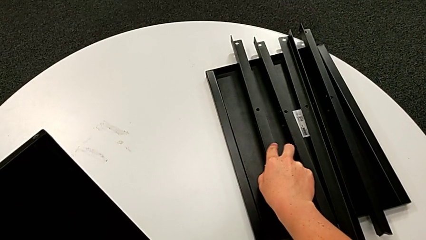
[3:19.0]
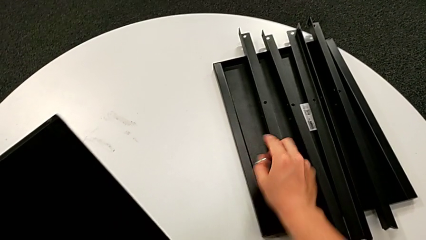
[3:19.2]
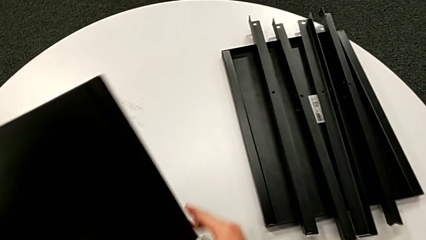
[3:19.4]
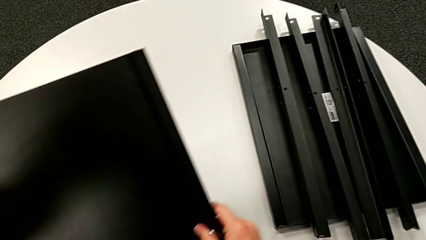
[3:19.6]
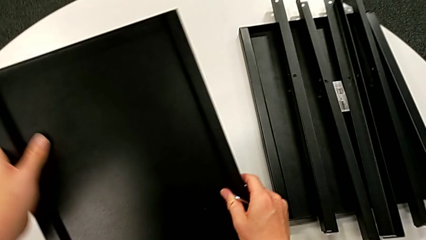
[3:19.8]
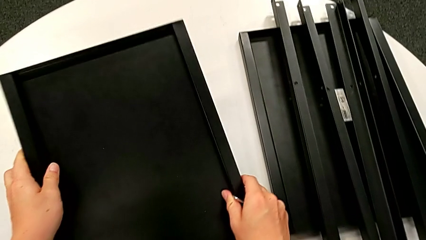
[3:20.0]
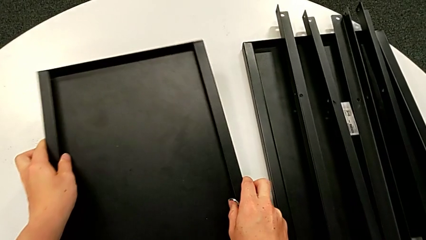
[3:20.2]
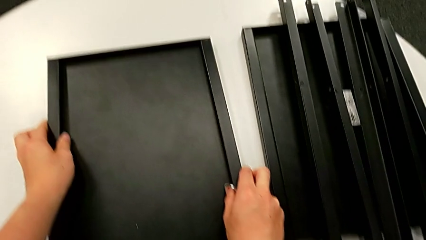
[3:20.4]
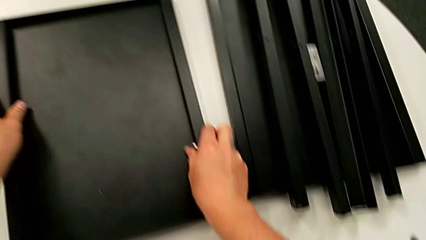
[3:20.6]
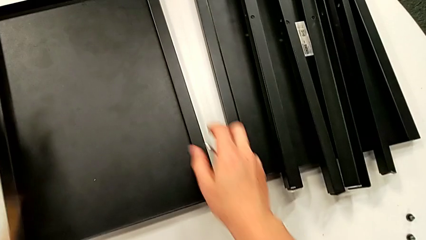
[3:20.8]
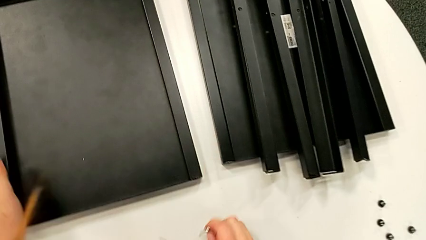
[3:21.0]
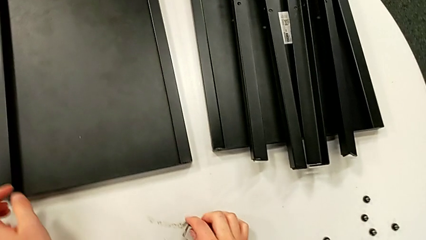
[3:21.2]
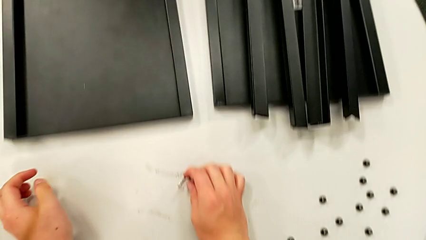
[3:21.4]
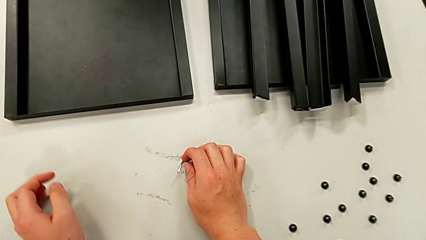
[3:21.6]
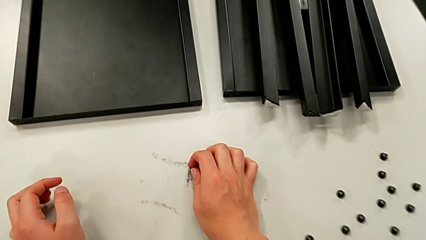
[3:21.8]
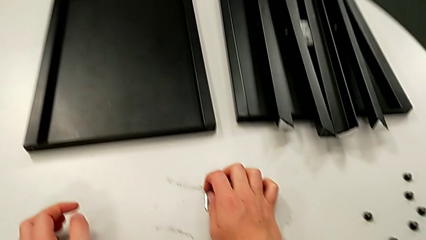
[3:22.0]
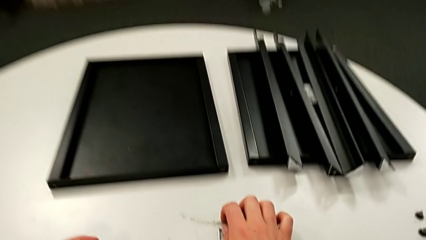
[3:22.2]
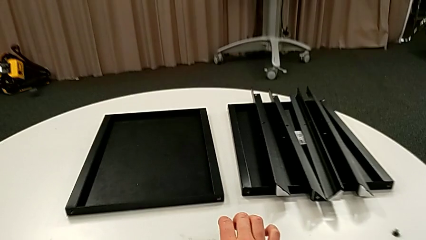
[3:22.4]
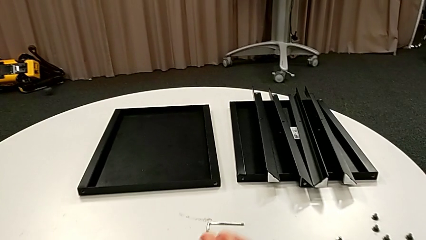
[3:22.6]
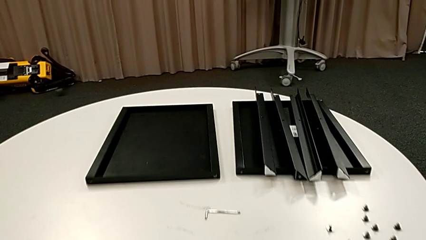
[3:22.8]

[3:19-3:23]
The camera wearer is disassembling the fourth leg. They place the bottom tray and place the Allen wrench.
